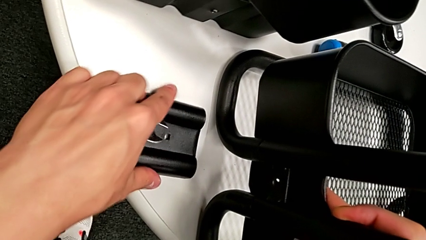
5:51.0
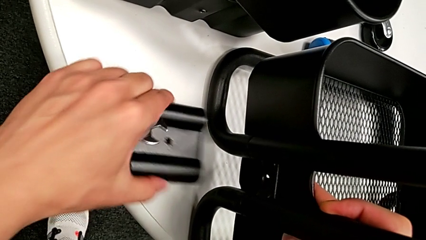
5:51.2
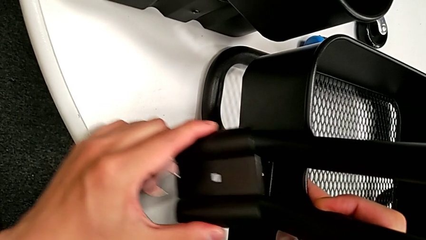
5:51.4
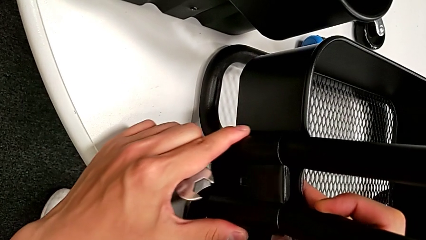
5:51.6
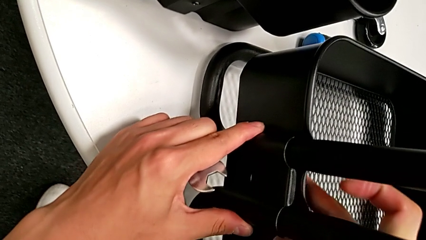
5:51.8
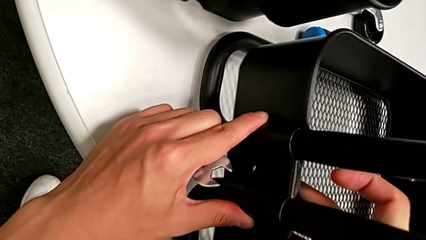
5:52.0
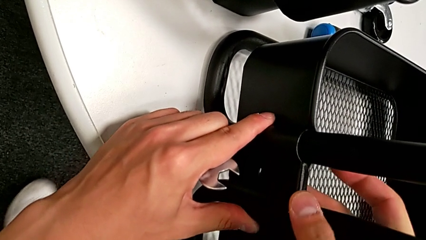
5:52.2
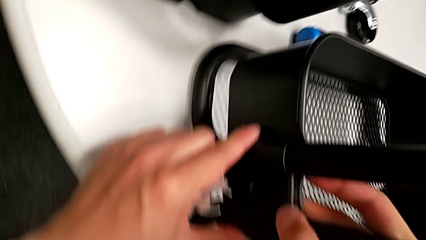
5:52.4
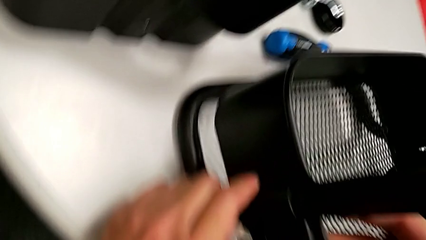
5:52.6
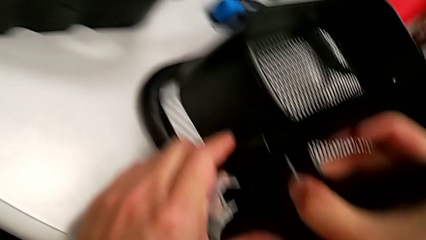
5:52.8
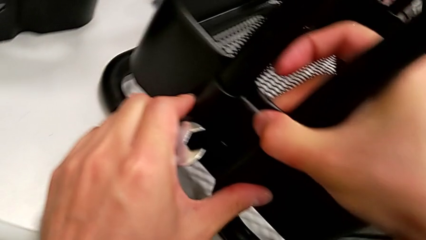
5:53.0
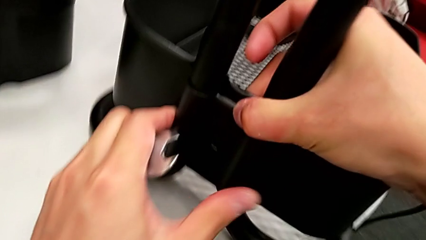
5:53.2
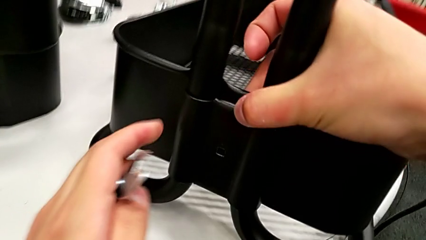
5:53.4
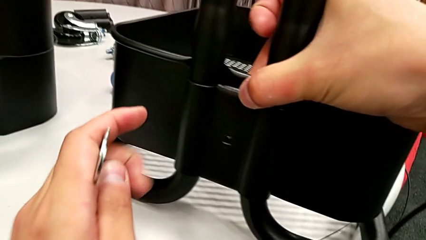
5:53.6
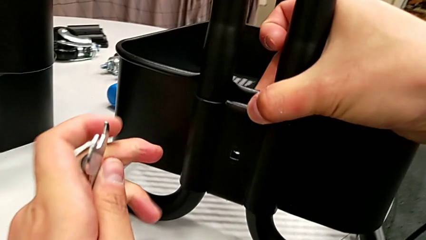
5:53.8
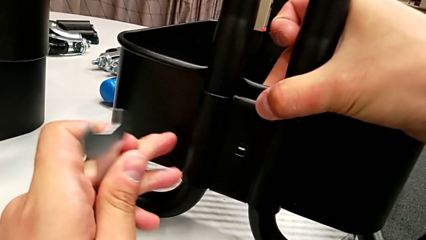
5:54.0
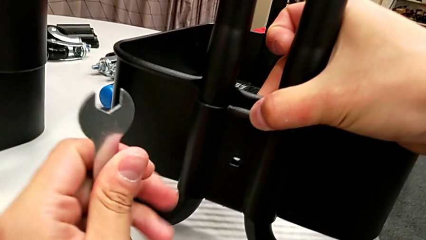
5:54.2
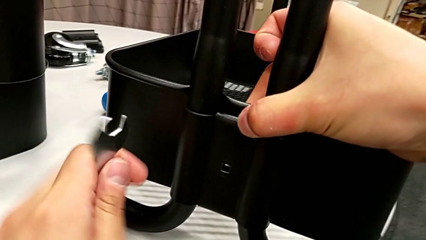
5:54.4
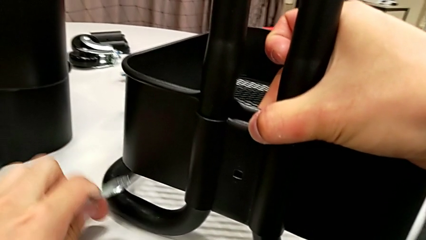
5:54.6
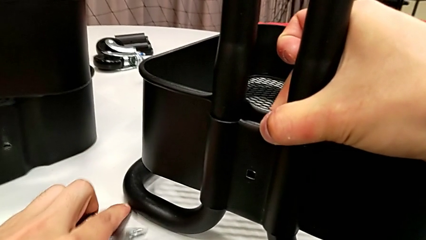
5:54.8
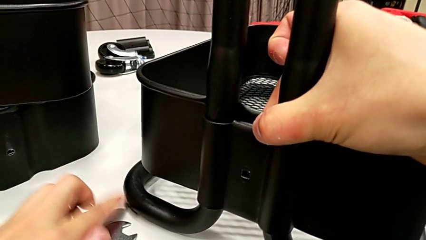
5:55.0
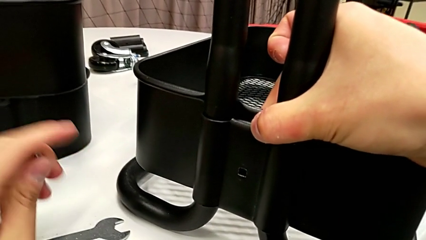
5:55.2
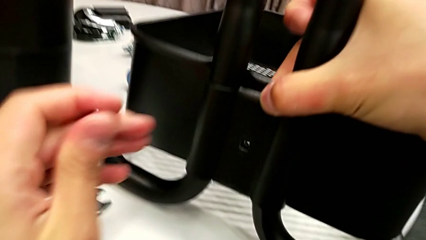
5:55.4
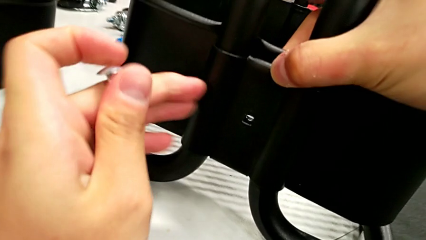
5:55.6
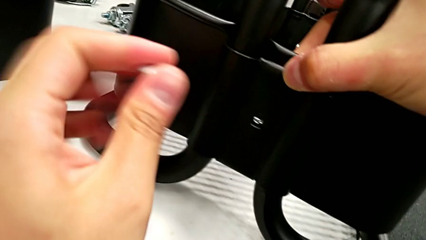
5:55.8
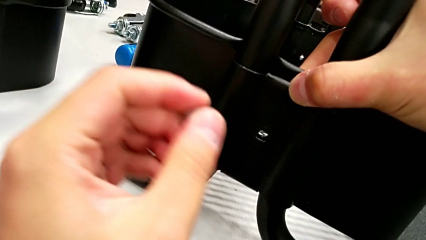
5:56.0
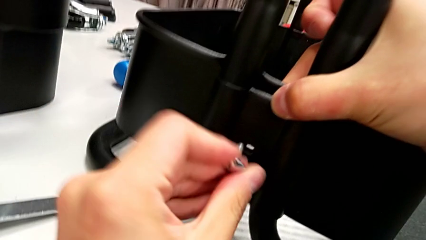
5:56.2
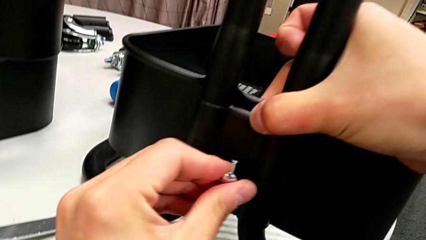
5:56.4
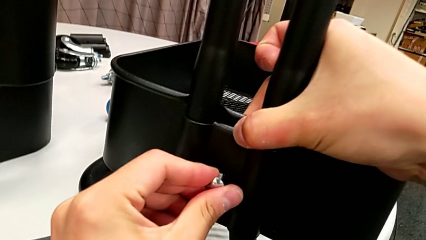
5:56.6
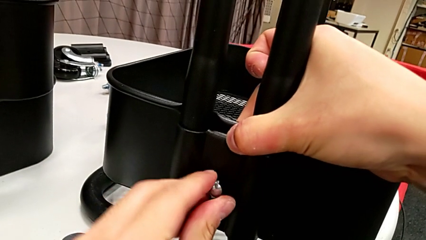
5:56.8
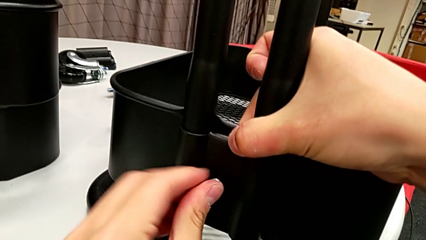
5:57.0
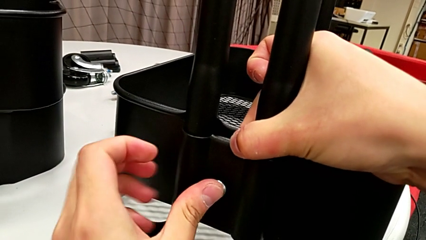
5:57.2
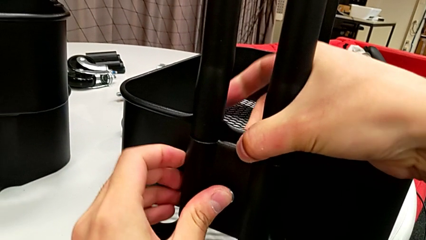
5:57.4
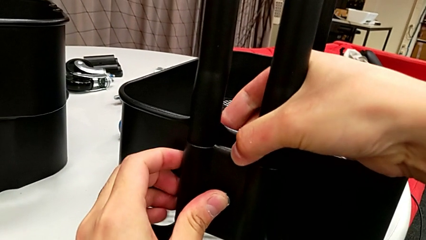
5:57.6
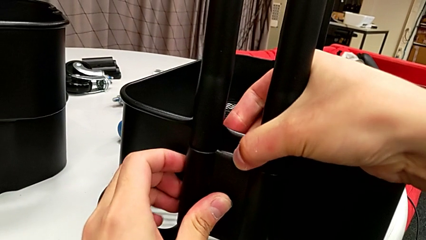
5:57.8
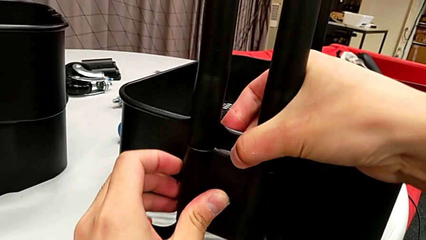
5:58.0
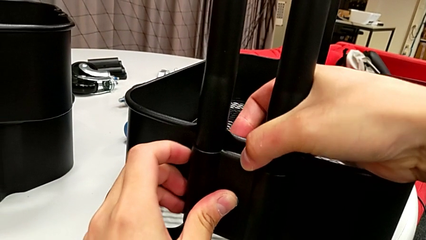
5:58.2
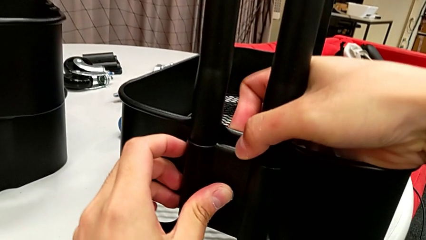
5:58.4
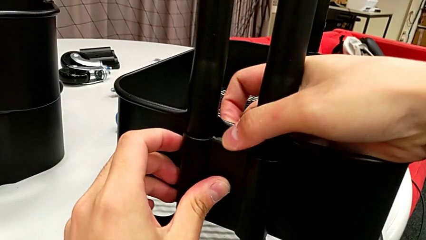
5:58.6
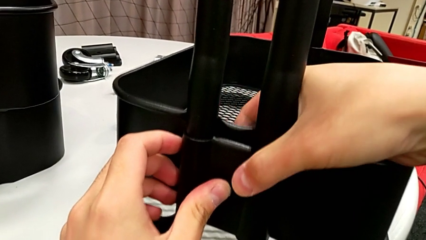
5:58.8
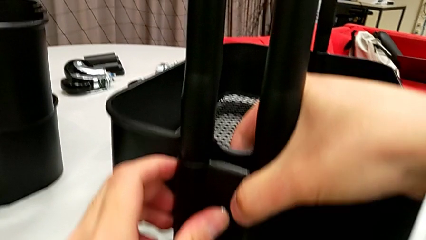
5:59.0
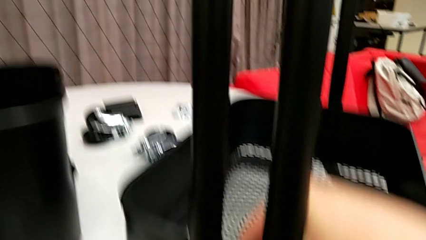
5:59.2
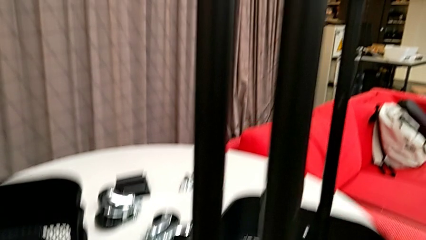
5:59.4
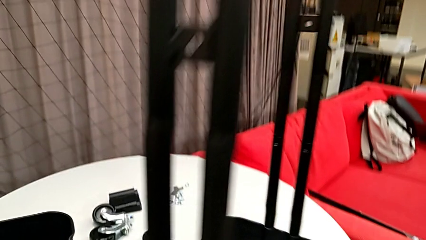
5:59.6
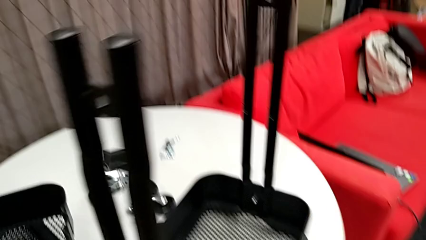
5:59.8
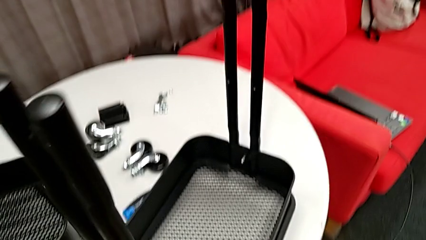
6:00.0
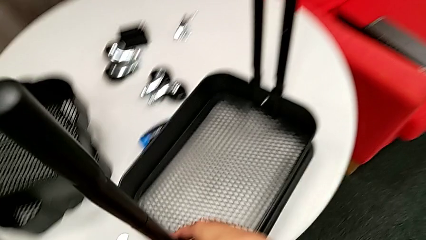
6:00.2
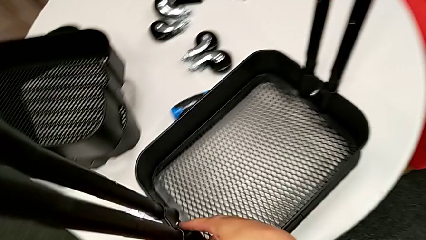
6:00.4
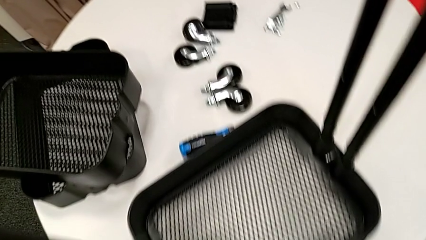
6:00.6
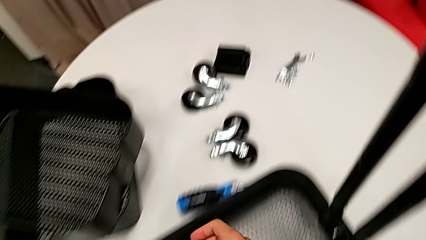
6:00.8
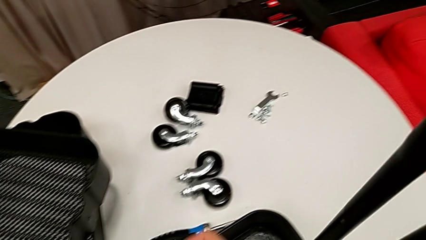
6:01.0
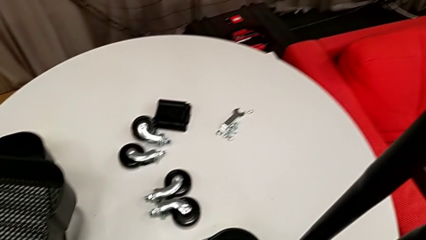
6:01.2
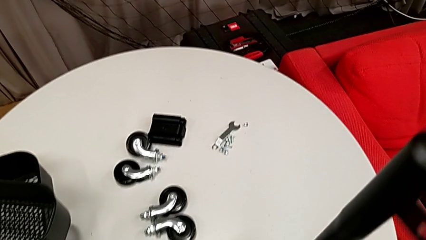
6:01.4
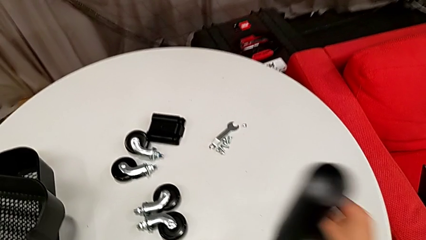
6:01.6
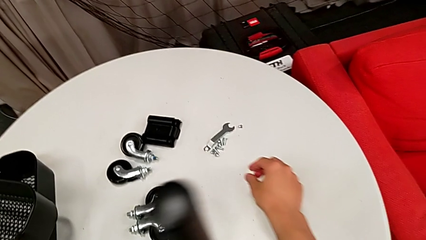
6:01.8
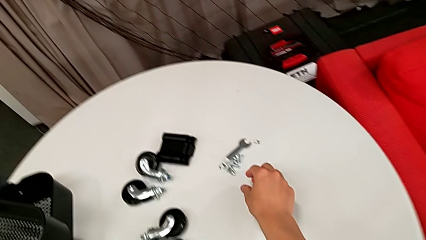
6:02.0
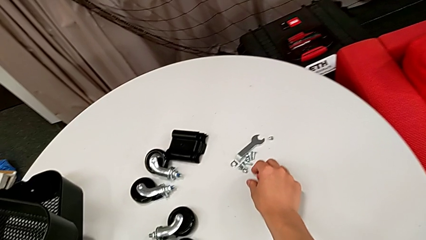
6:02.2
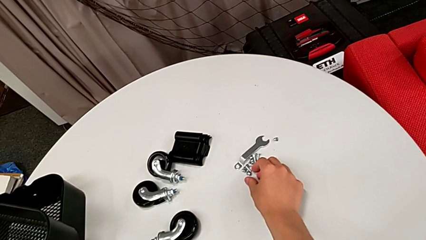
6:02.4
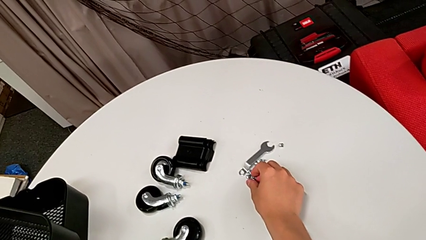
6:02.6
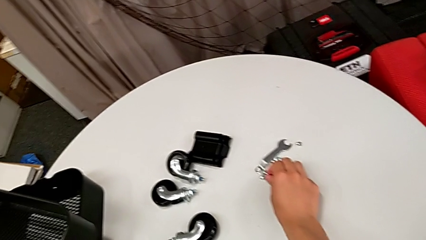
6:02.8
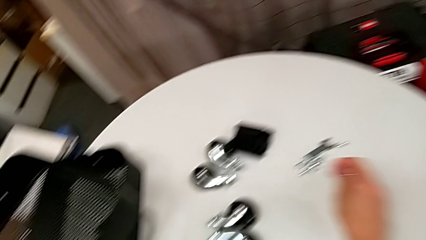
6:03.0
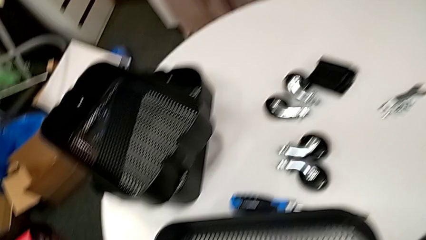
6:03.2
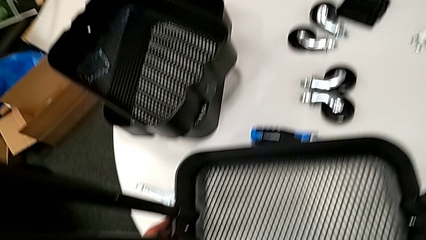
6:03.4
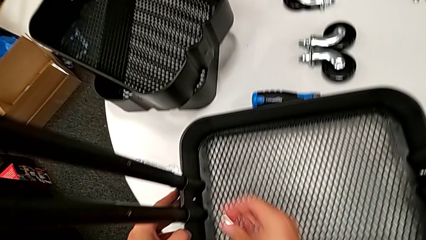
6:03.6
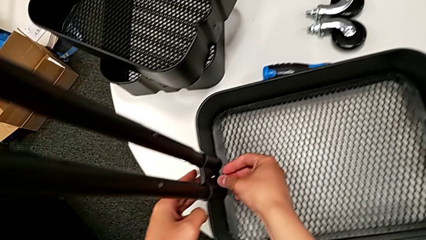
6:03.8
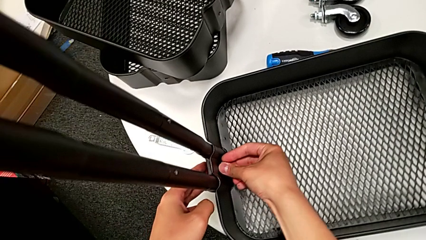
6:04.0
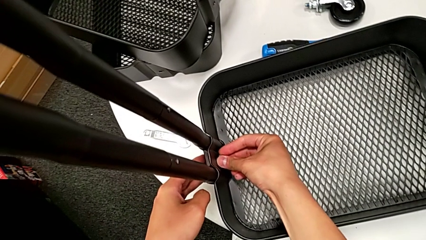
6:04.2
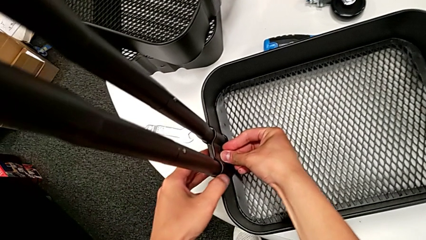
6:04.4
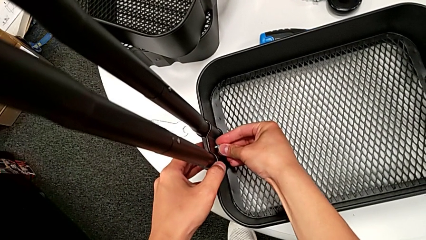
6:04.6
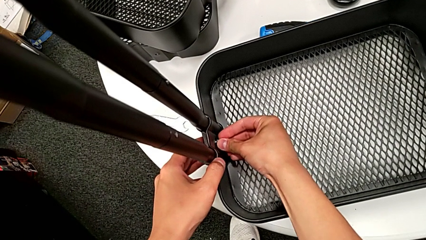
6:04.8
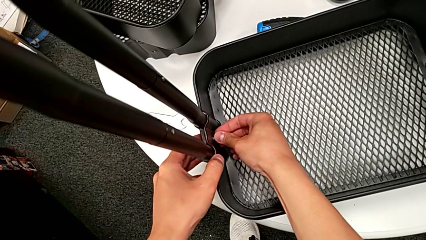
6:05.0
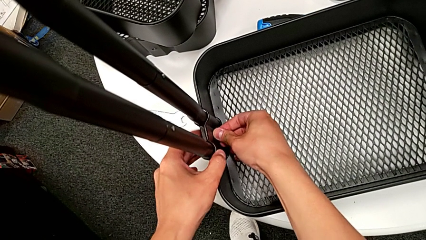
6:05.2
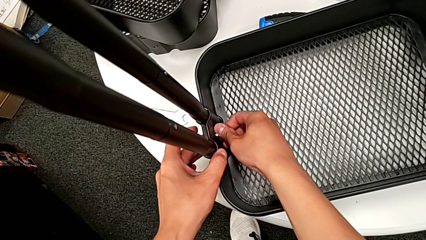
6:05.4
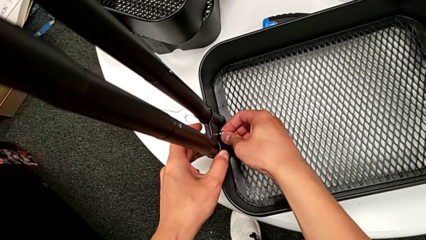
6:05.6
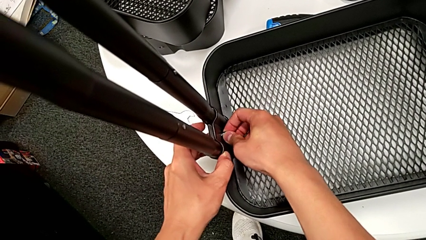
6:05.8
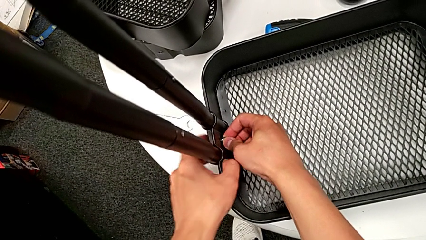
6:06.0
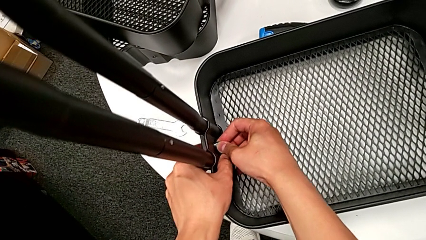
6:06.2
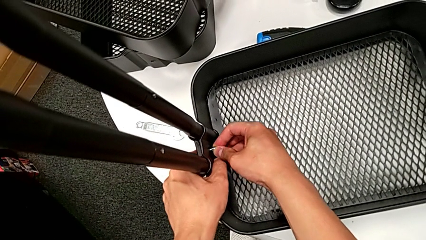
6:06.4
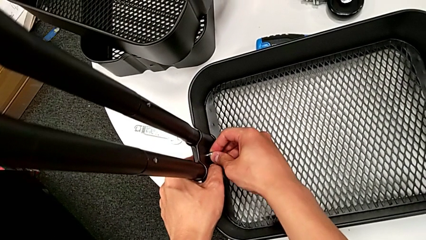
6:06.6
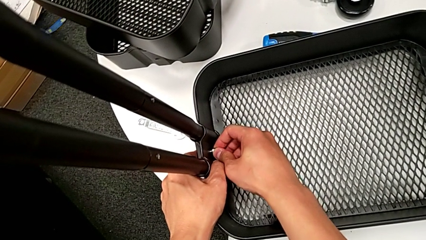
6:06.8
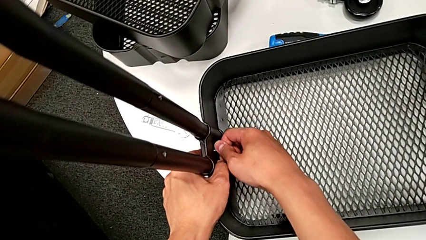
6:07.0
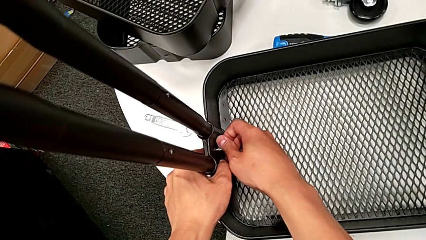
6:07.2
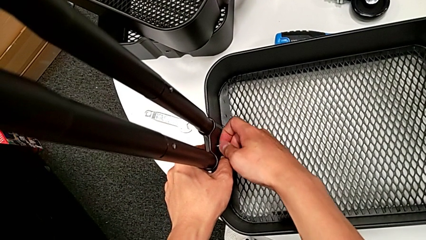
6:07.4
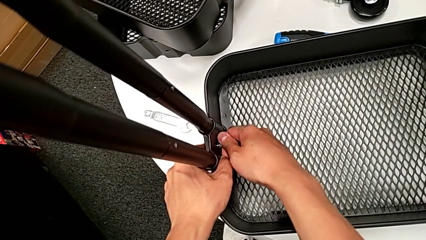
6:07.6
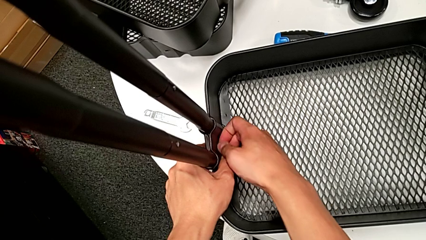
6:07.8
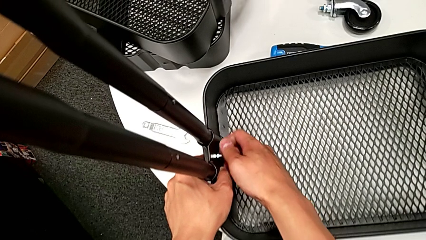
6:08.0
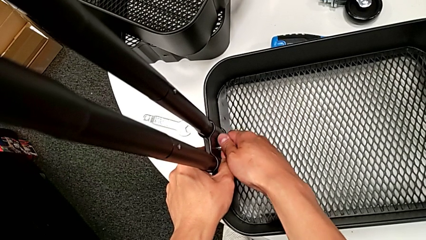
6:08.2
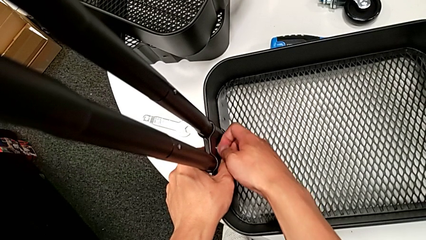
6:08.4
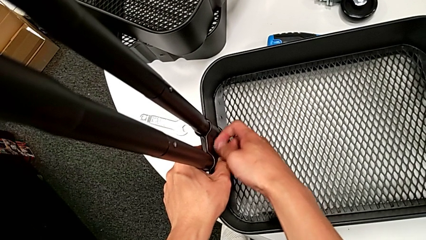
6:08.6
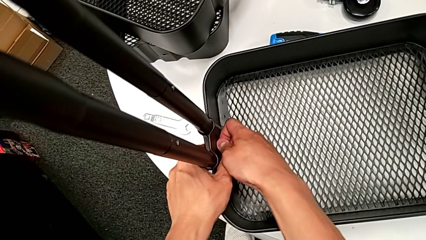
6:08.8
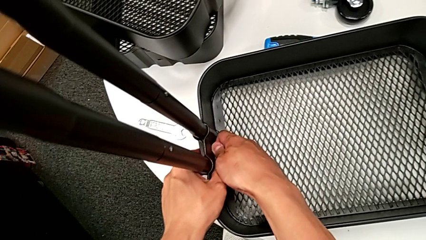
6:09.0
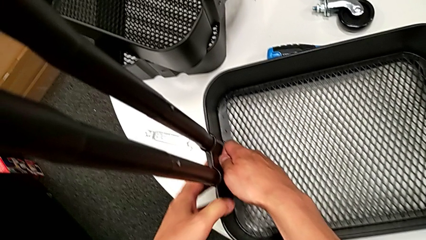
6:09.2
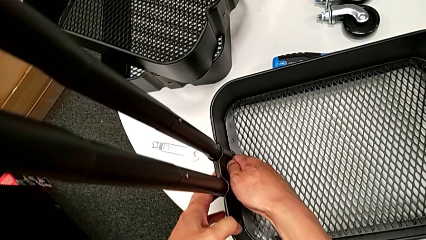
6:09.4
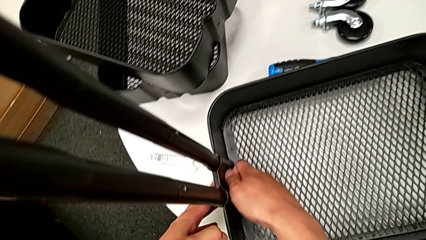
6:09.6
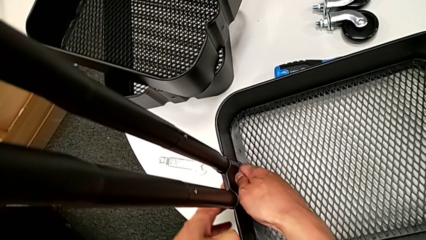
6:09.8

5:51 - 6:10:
The camera wearer is assembling the bottom grid tray. They grab the second bracket, assemble it, insert the second bolt twice, grab the second hexagon cap nut, insert it and begin to screw it.
